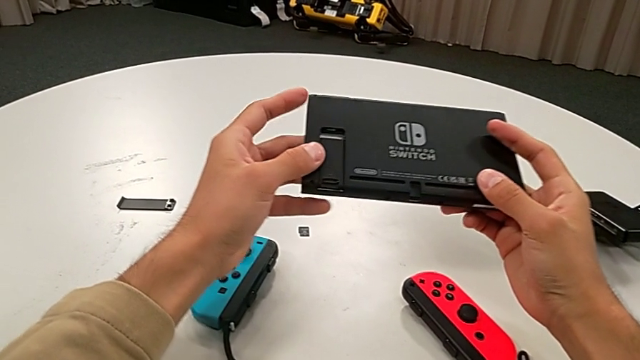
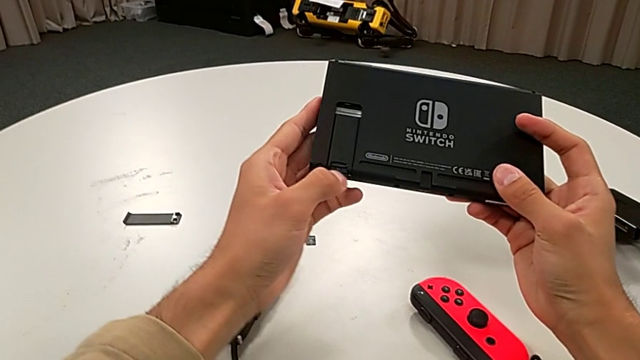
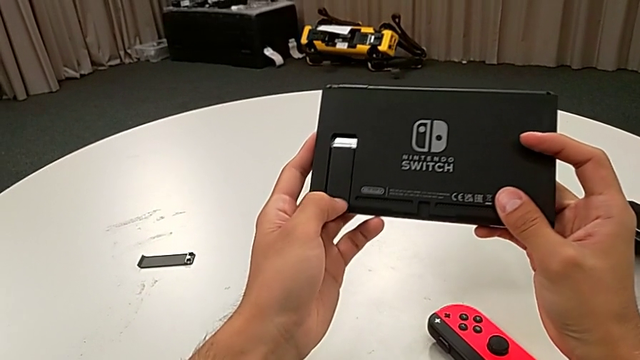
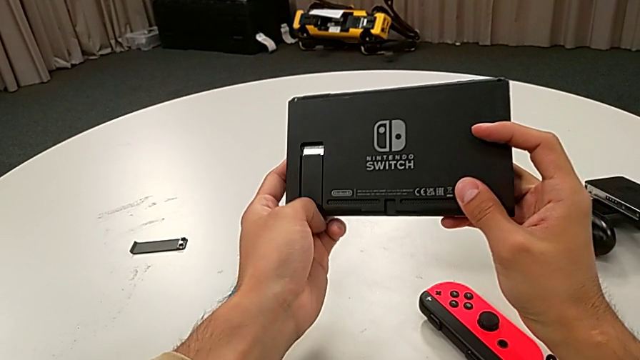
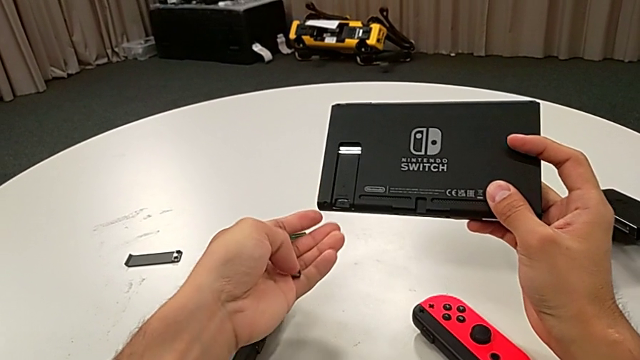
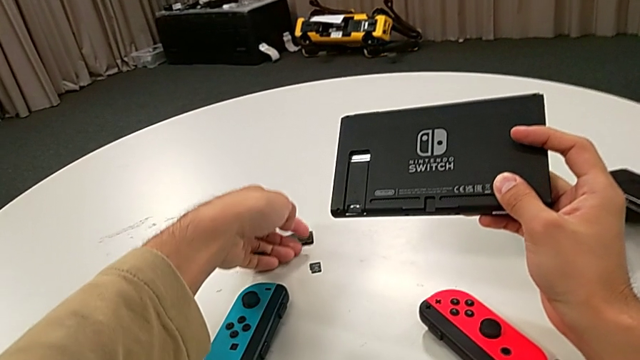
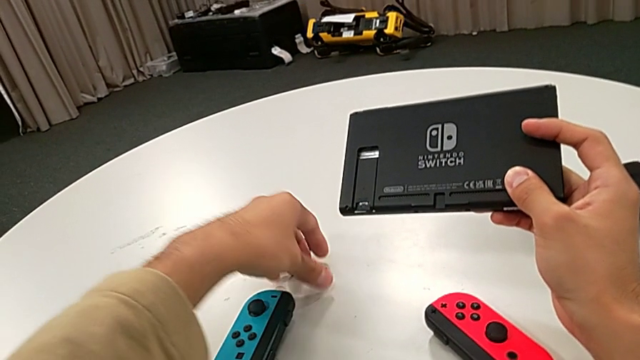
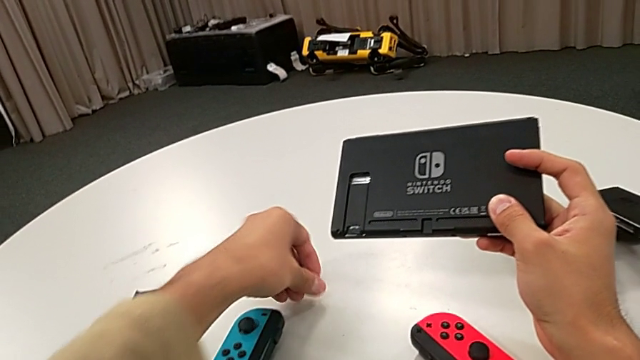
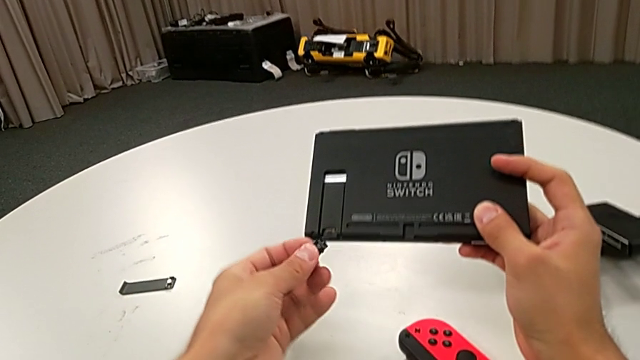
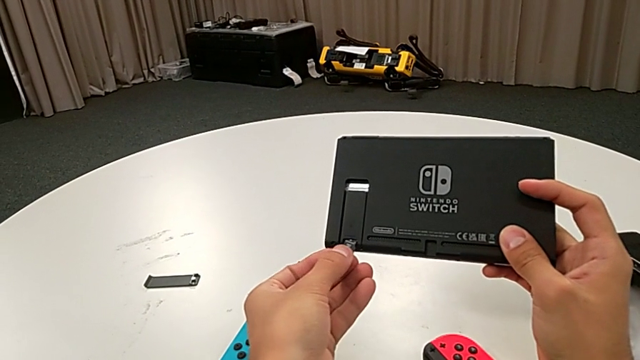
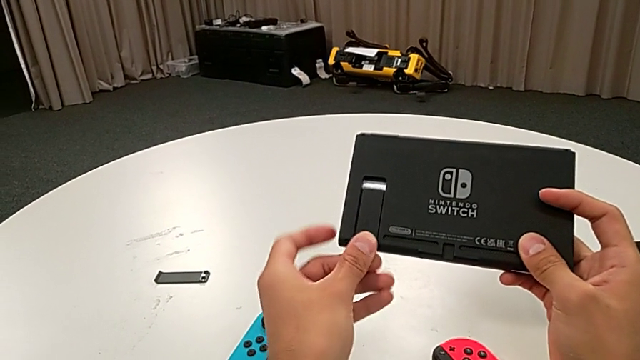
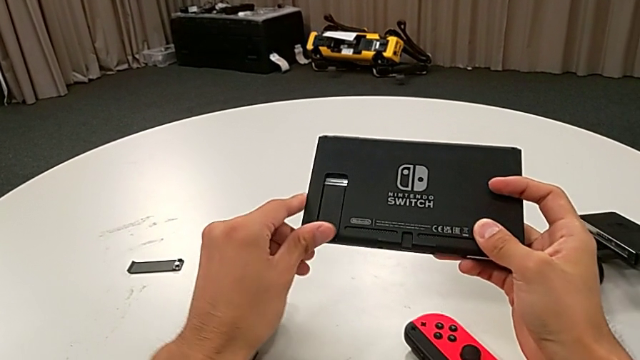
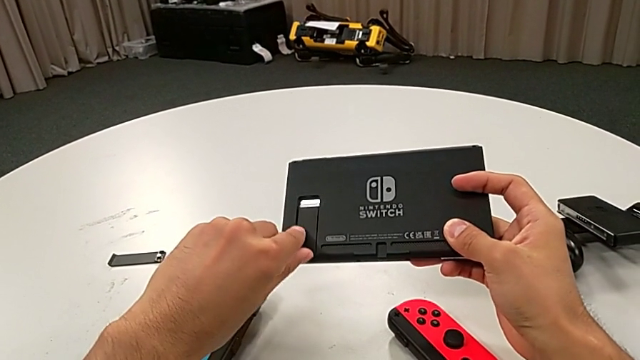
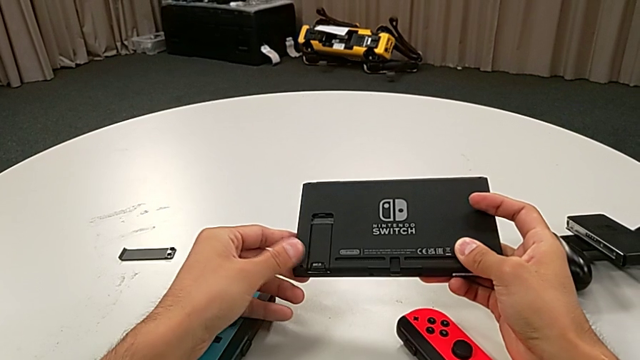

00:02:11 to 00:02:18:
The camera wearer changes the SD card. They withdraw the SD card, grab it and insert it.

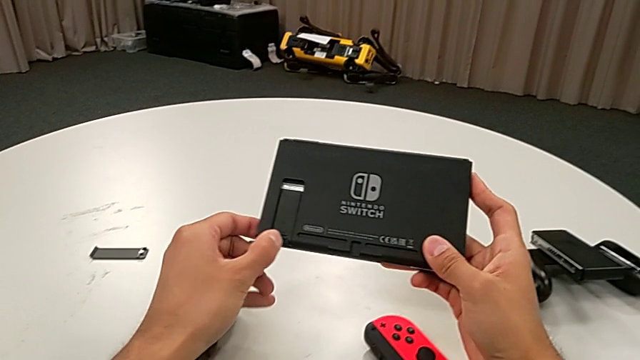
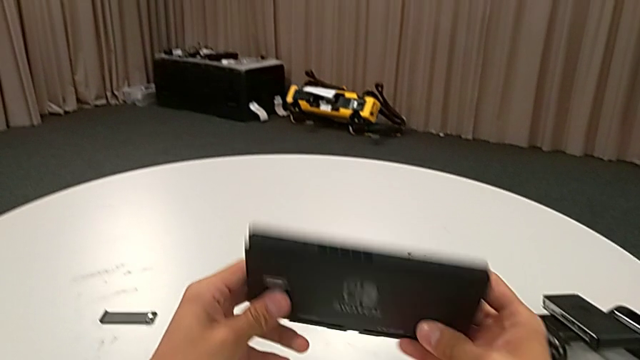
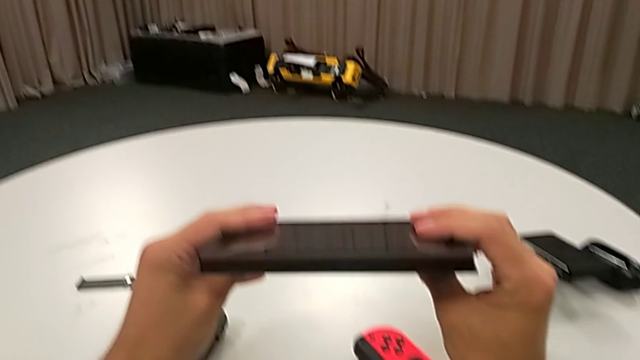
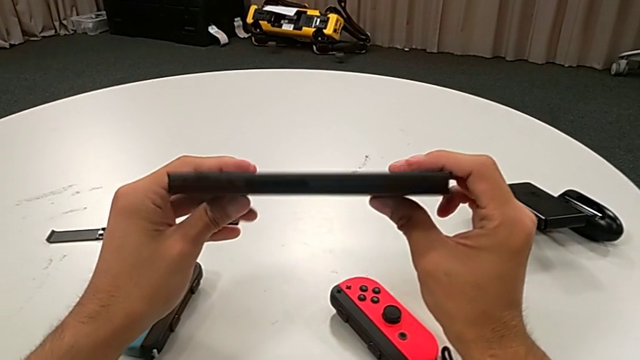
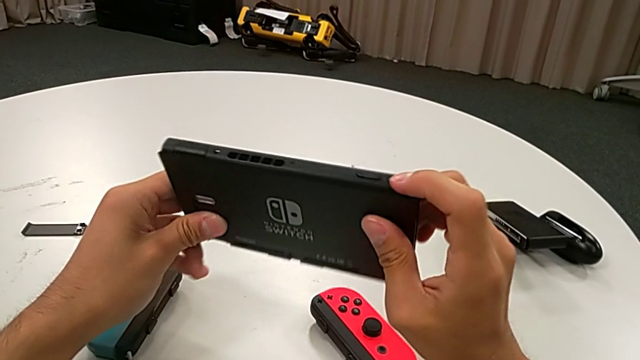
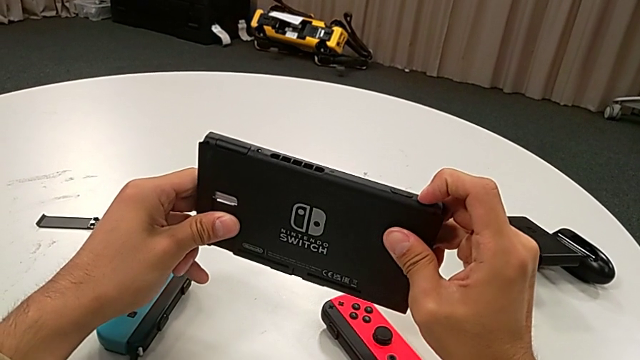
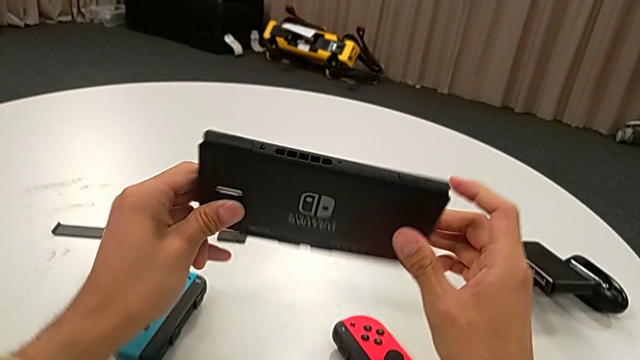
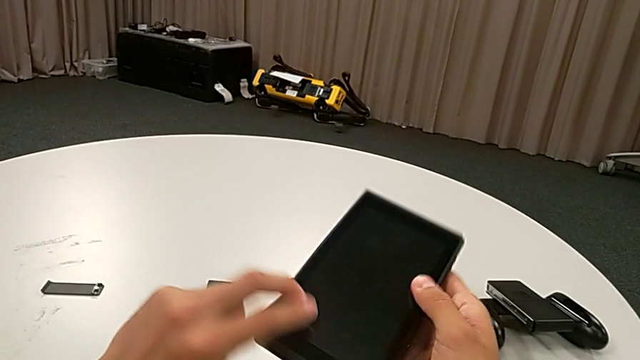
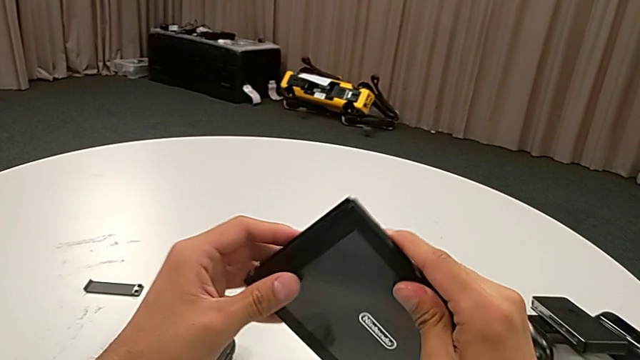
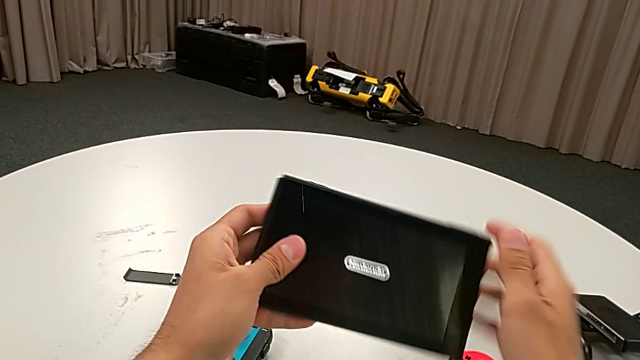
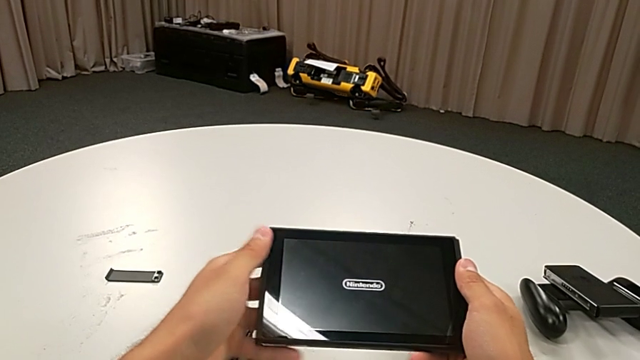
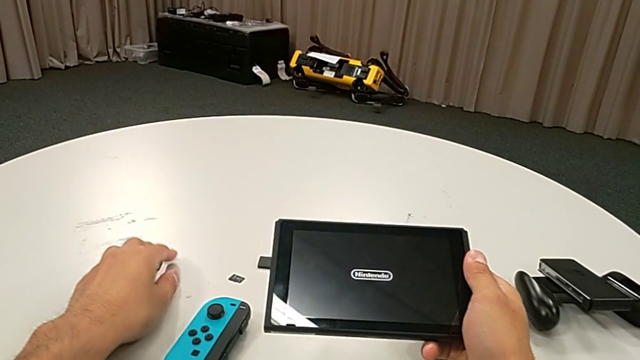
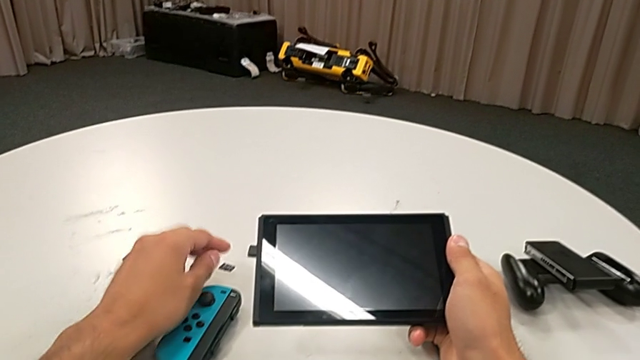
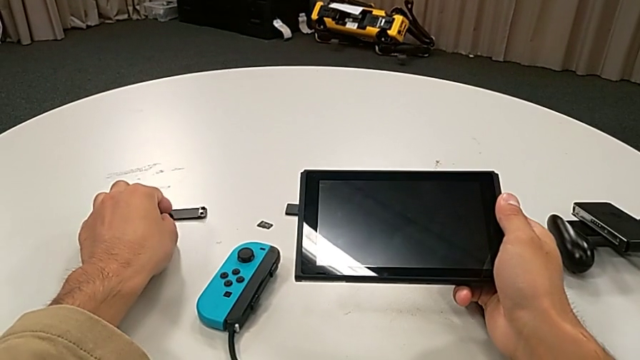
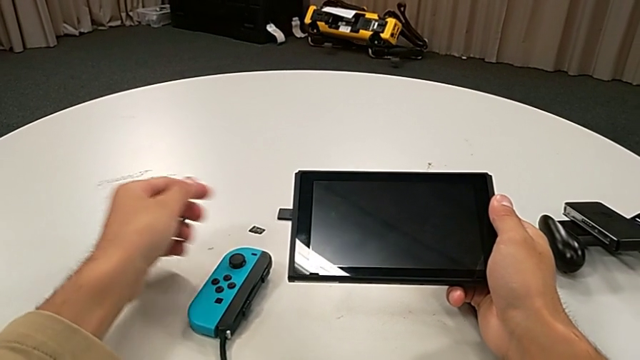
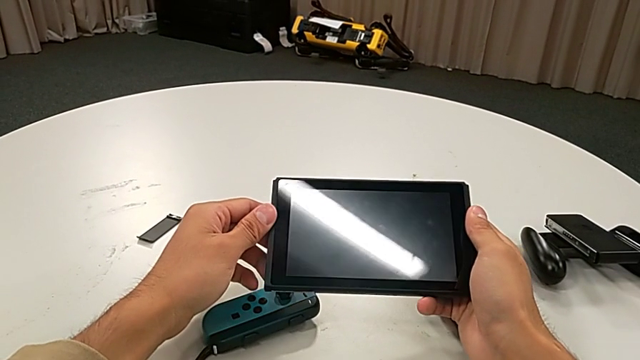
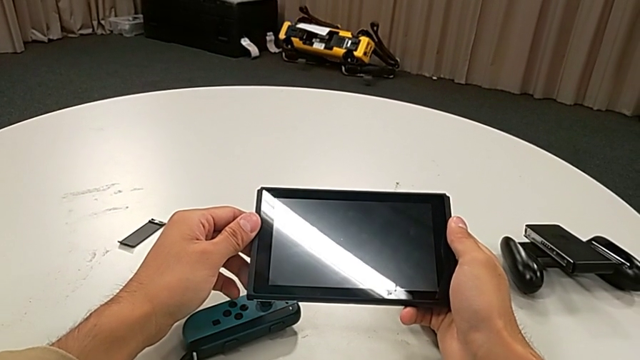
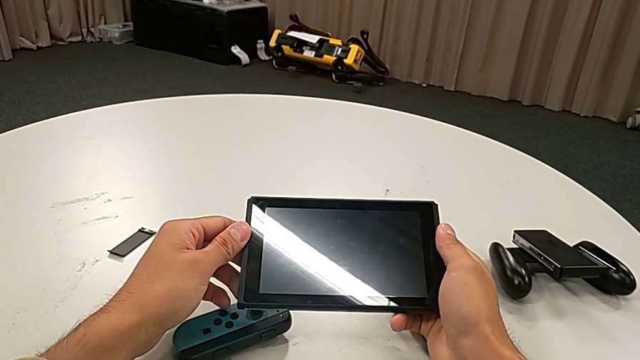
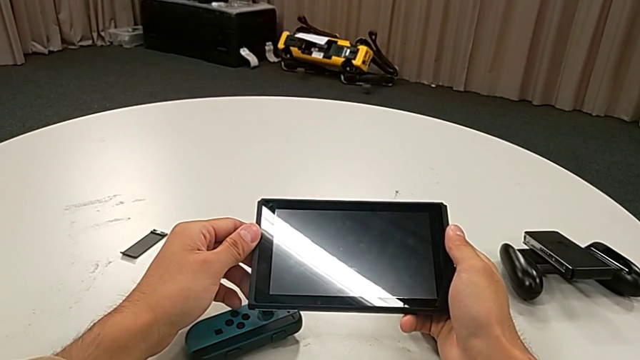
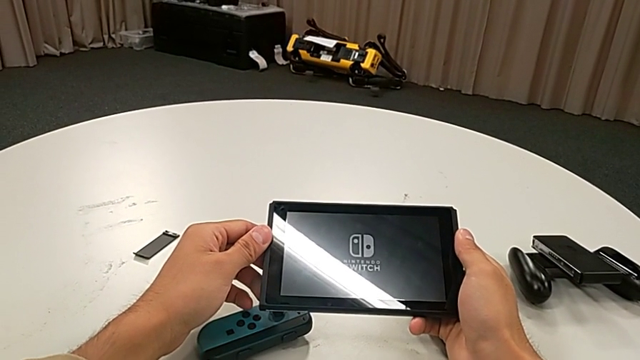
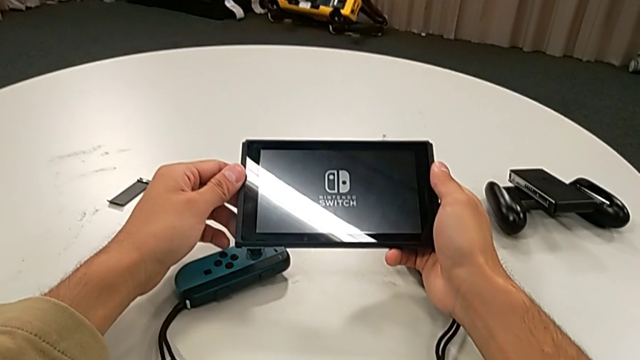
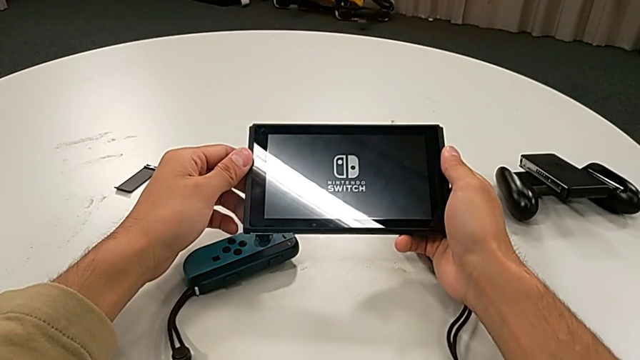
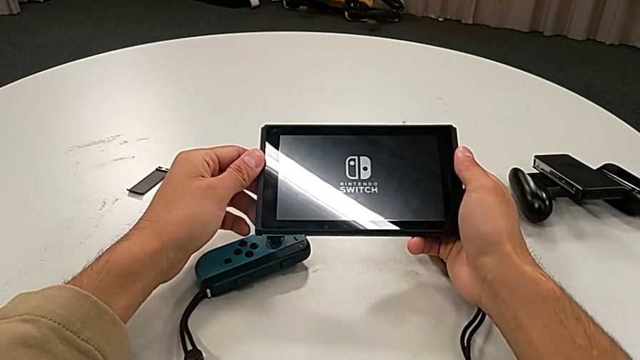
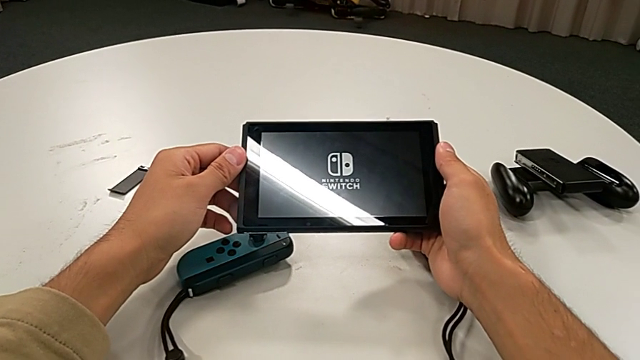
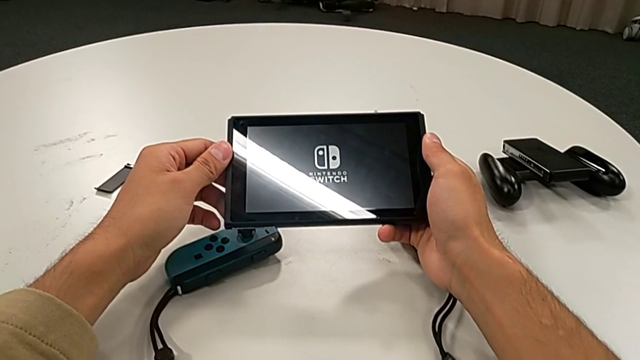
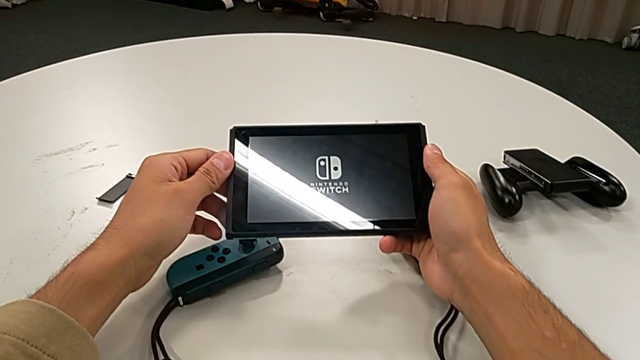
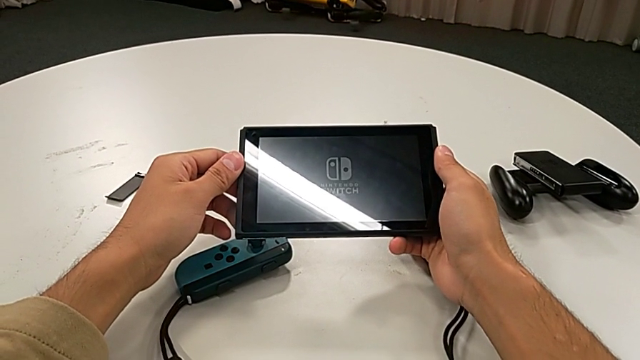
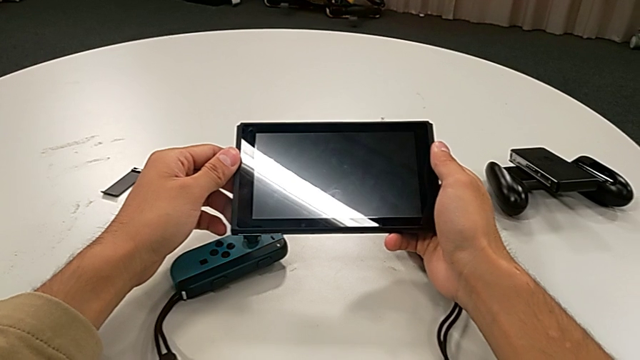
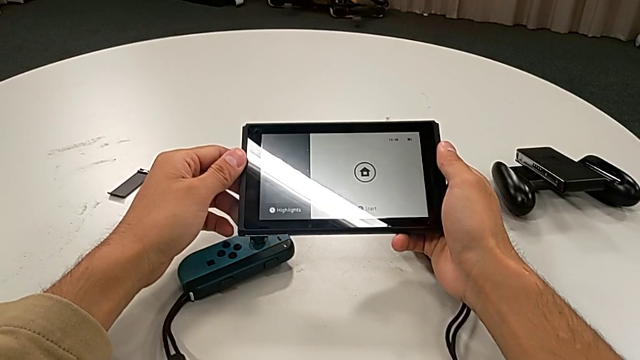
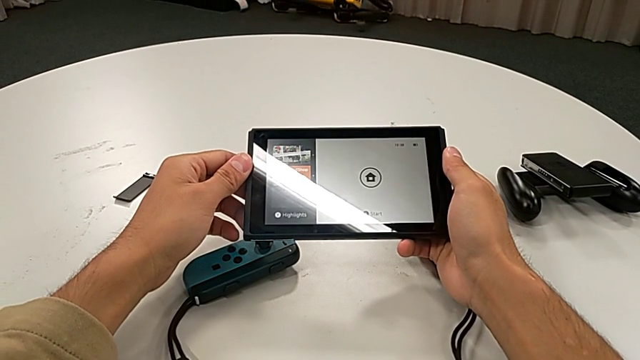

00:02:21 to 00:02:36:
The camera wearer turns on the Nintendo Switch. They rotate the Nintendo Switch, press the button and rotate the Nintendo Switch.
